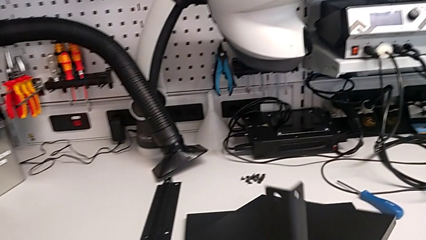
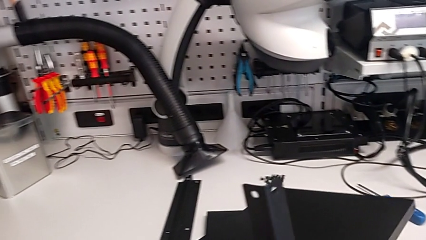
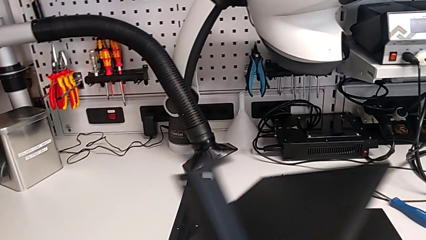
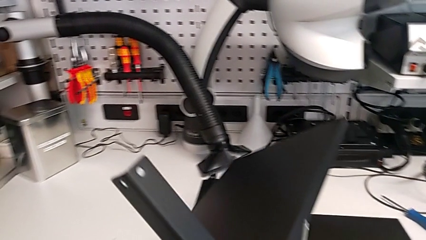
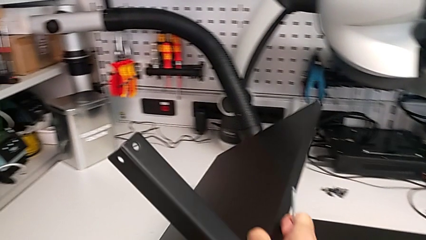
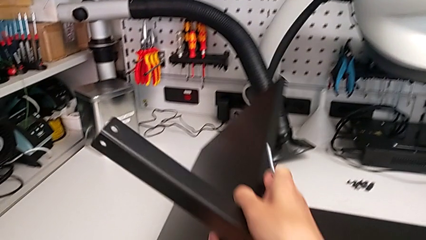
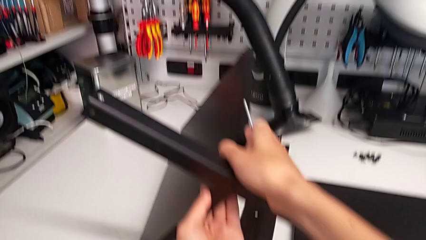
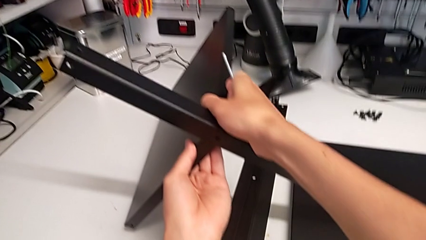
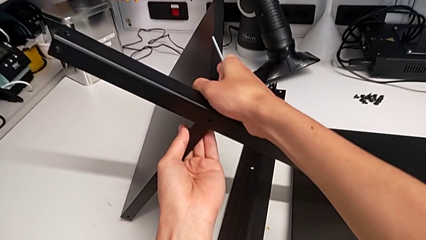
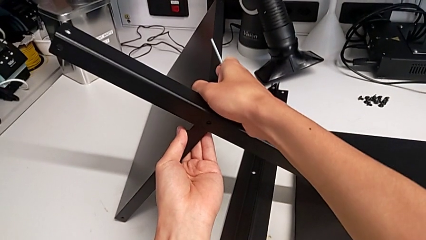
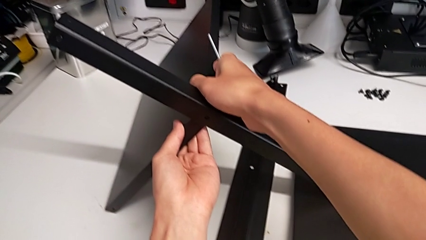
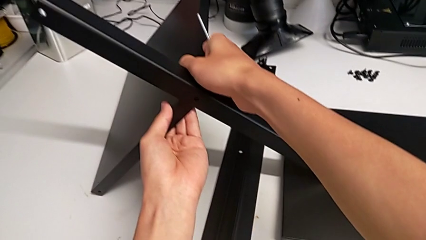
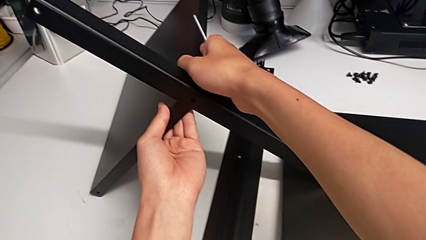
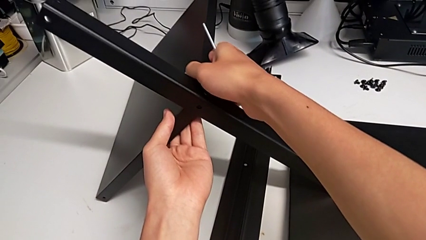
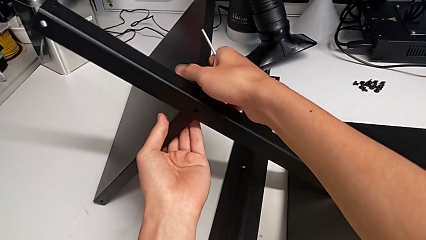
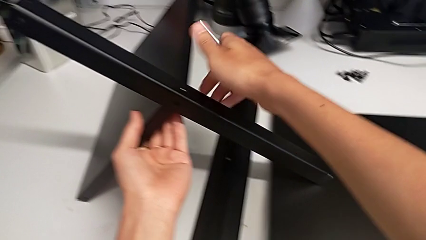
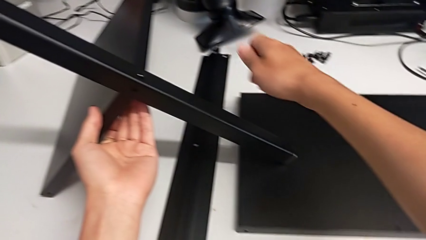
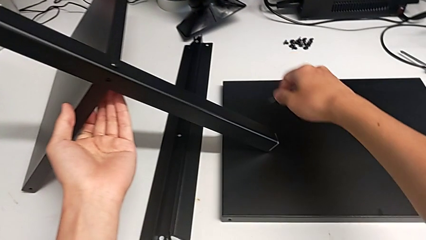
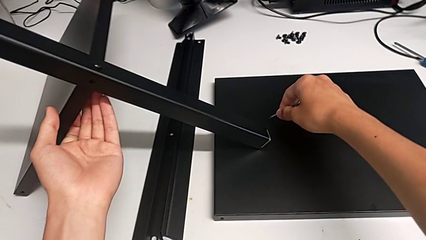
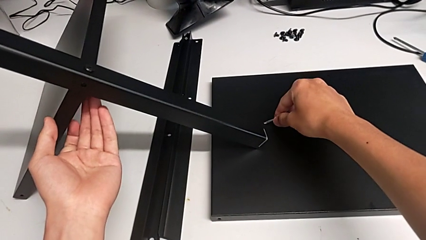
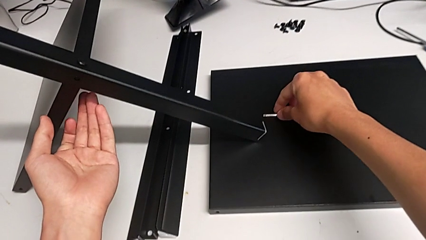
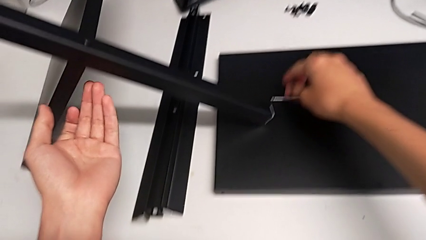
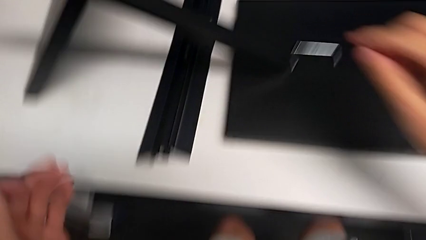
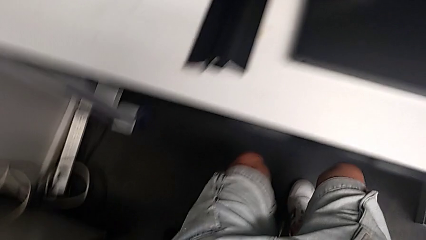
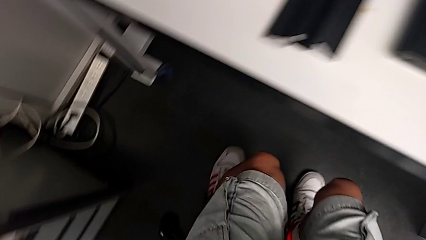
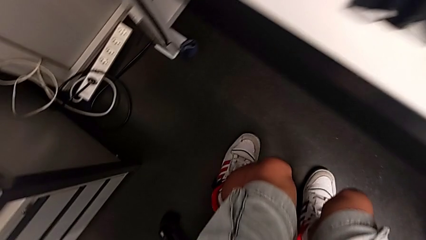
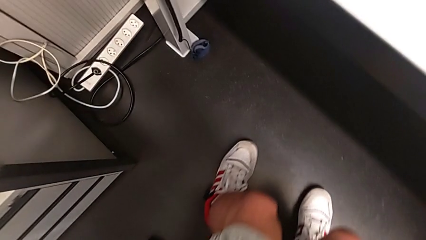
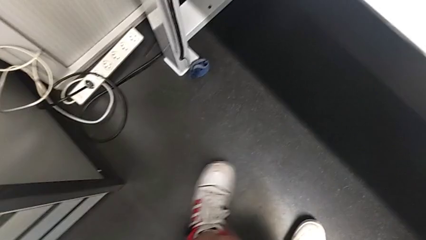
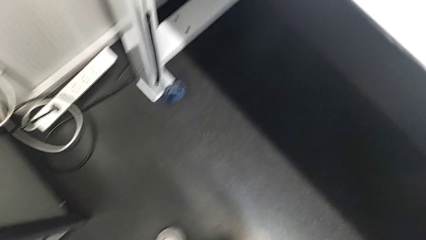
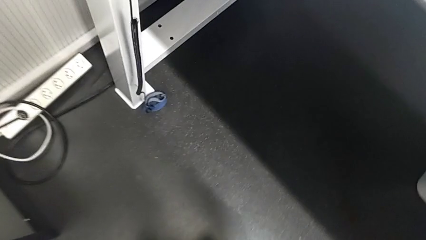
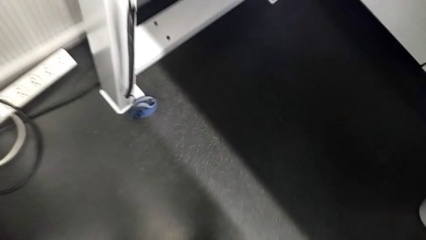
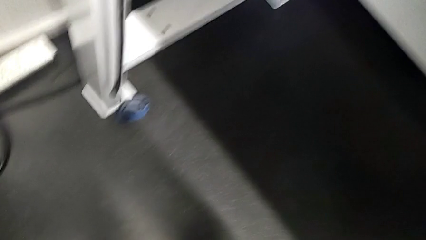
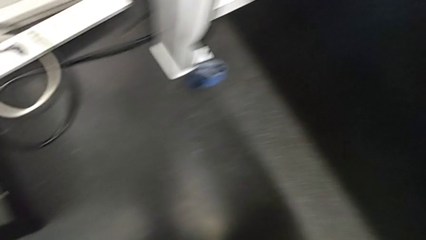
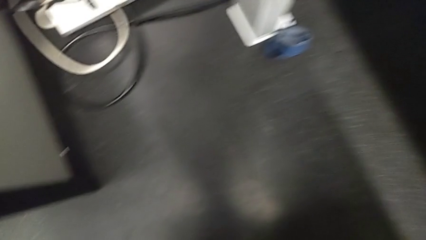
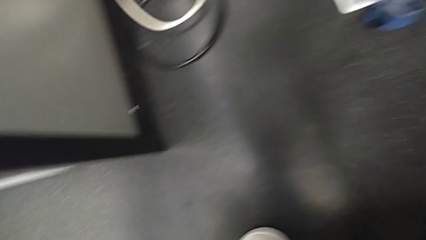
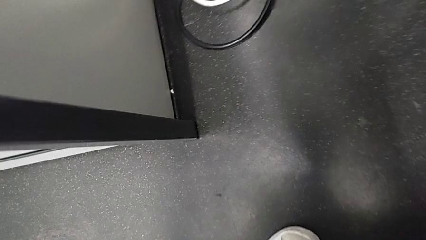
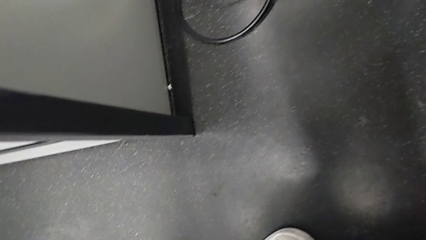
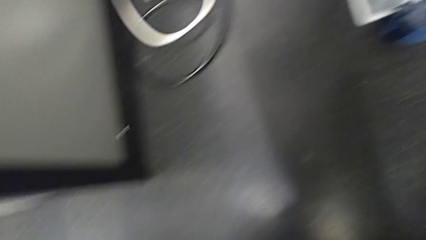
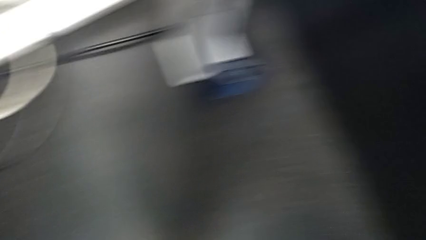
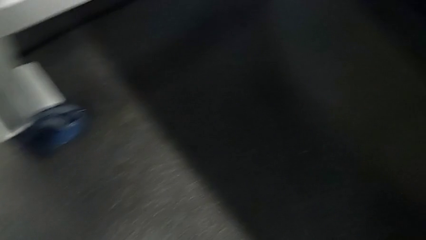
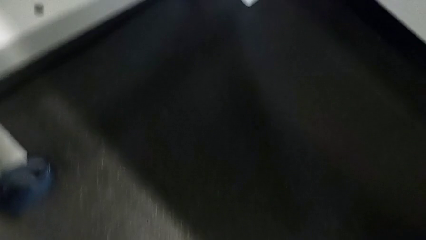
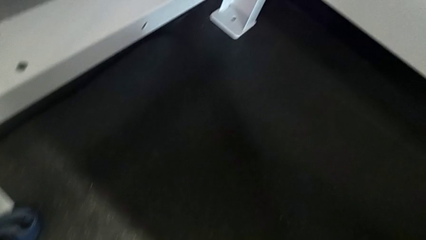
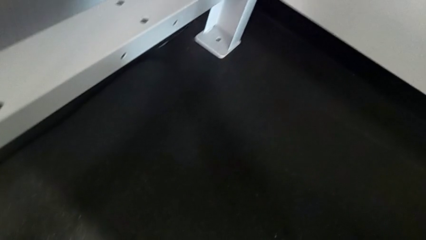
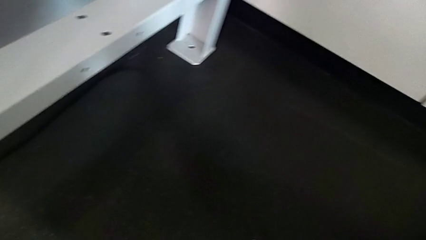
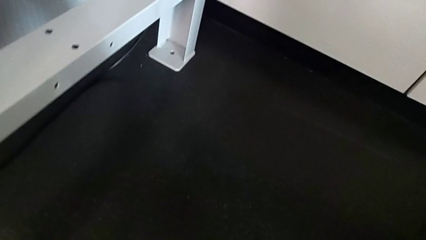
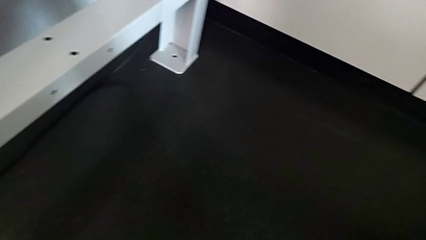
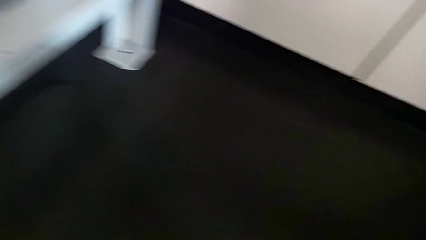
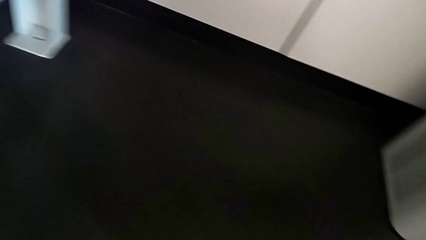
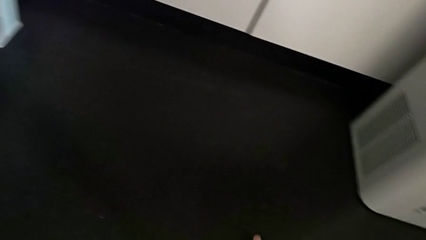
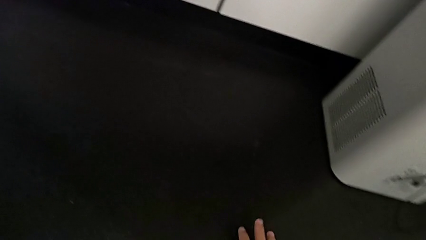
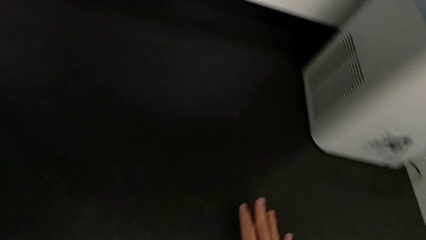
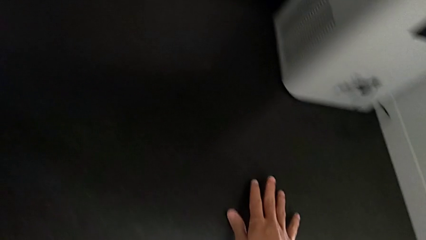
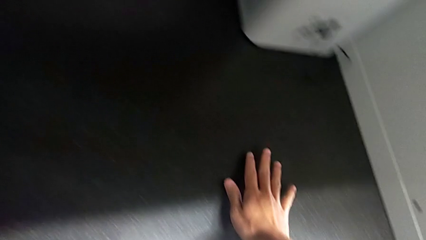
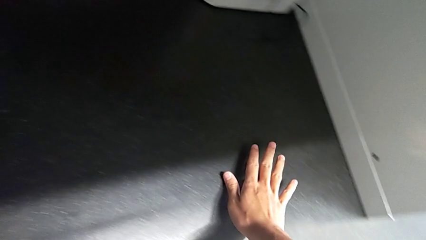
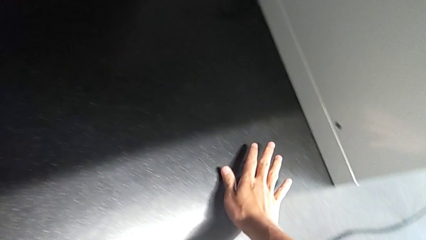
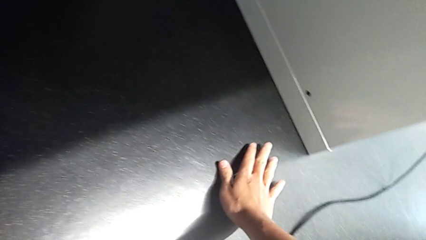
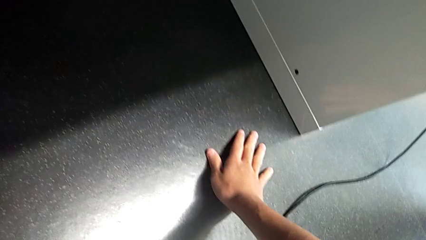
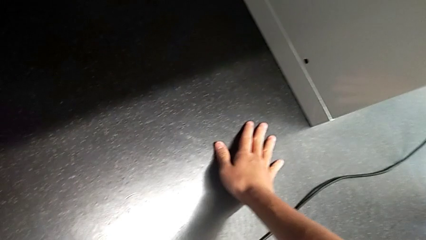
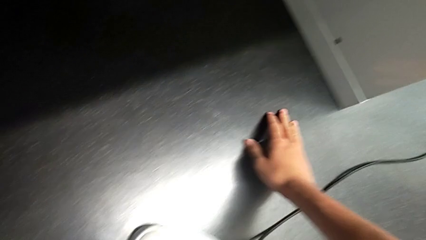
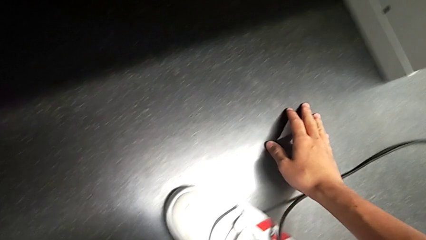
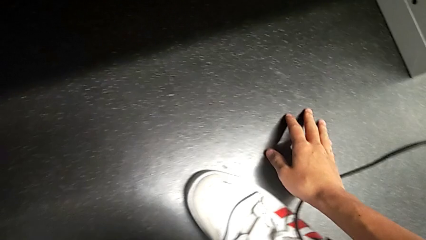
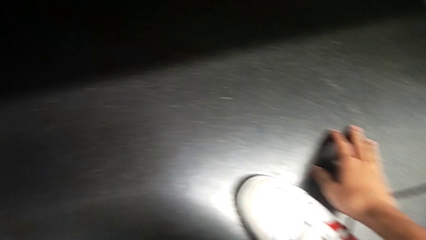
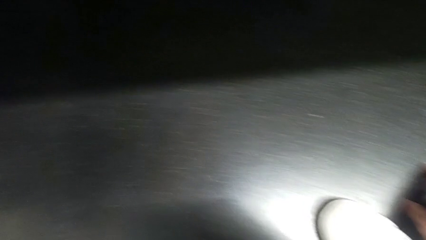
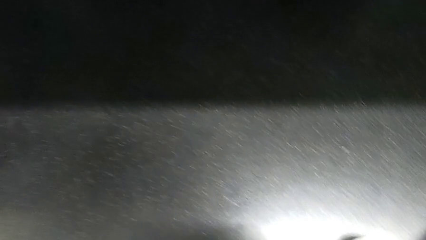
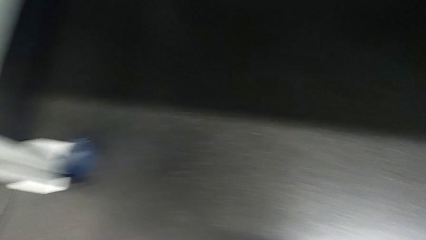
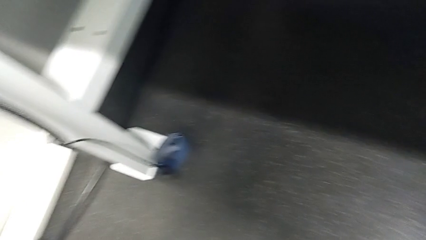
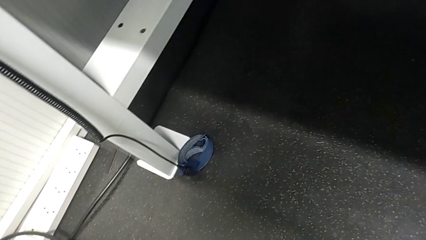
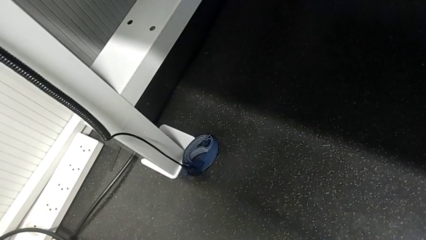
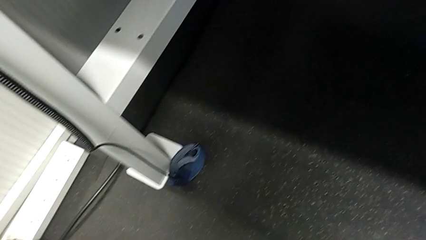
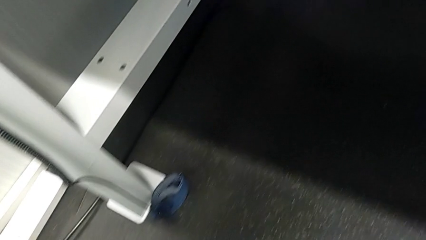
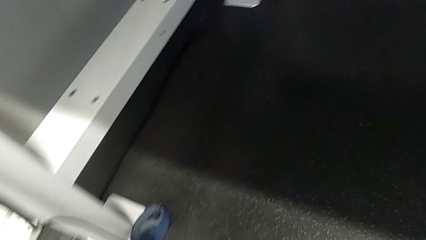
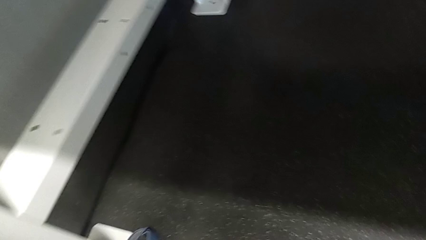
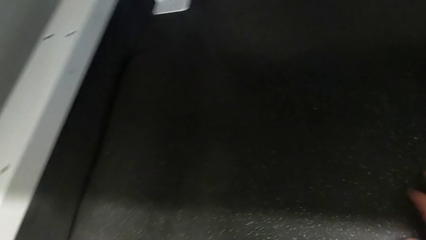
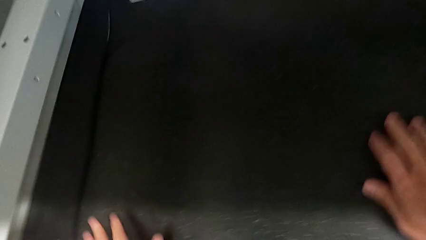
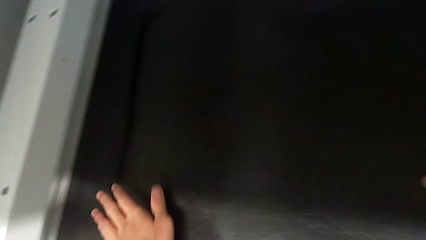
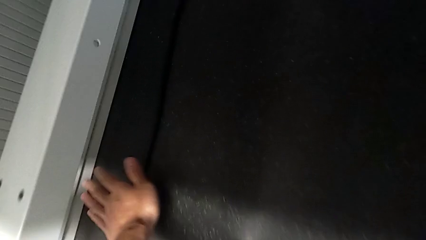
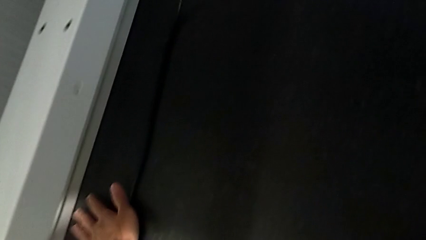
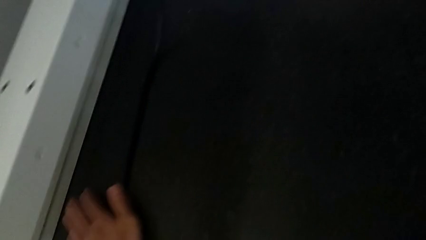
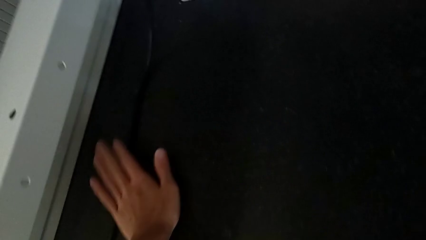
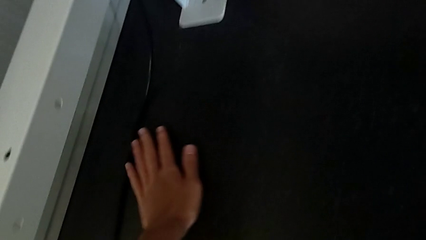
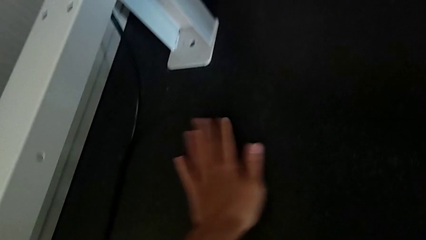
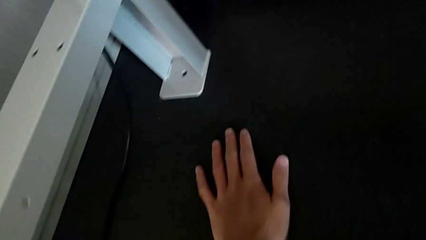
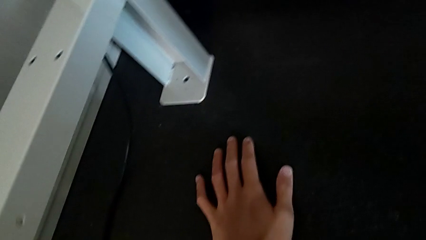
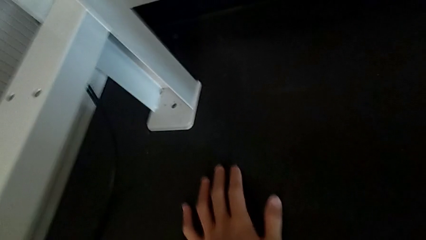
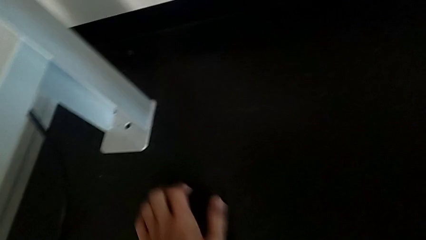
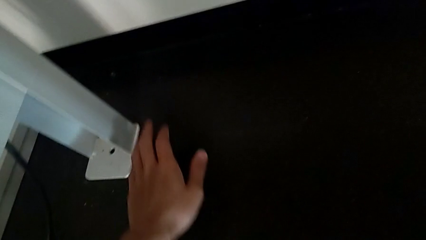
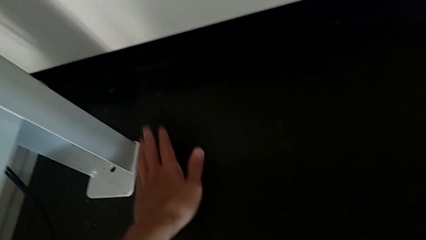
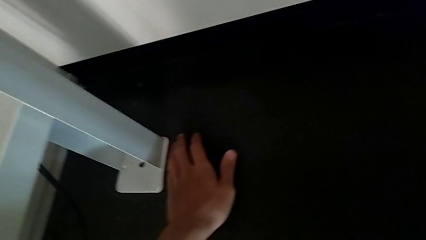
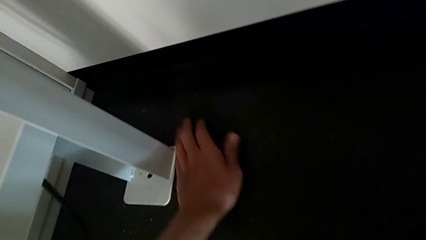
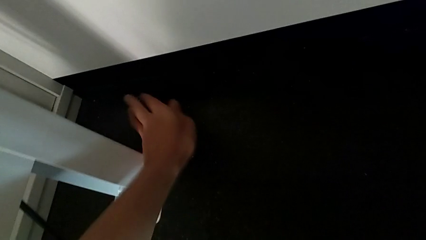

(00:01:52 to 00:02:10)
The camera wearer is screwing the first leg onto the shelf. They place the nightstand, place the Allen wrench and inspect the hex socket head.
